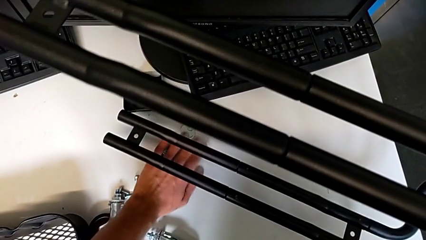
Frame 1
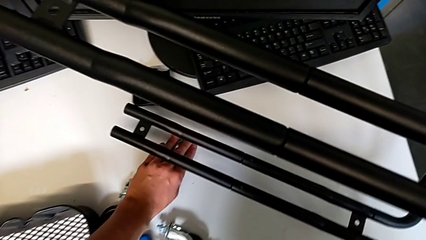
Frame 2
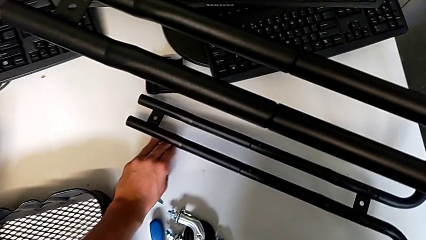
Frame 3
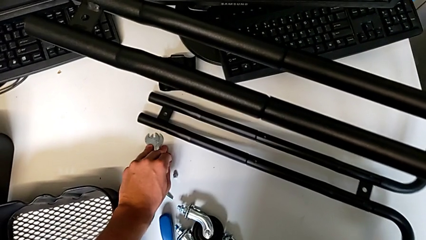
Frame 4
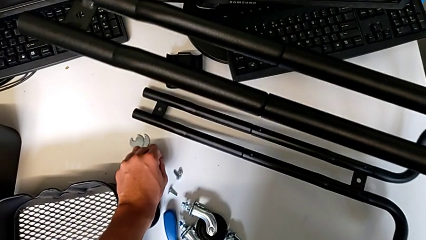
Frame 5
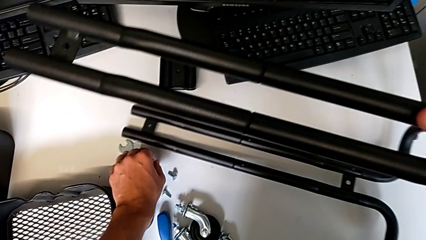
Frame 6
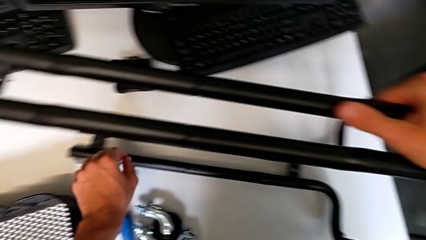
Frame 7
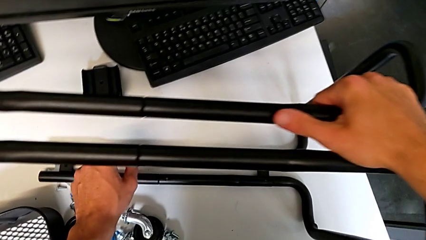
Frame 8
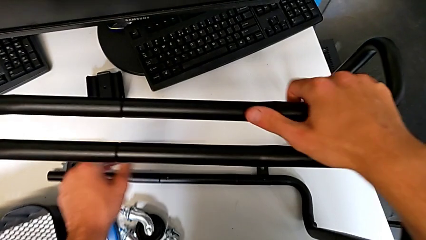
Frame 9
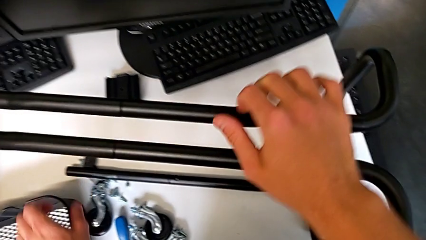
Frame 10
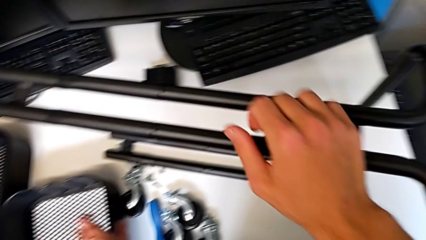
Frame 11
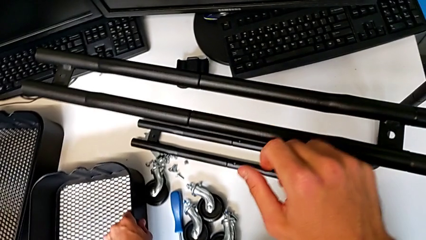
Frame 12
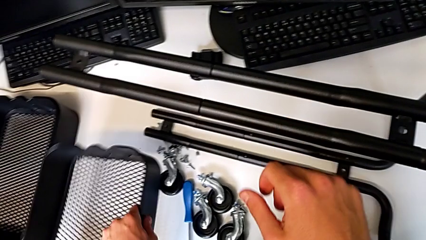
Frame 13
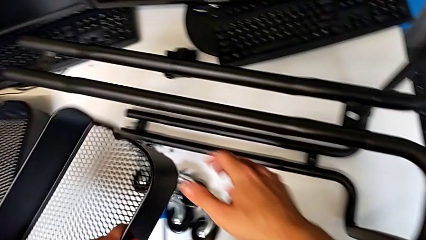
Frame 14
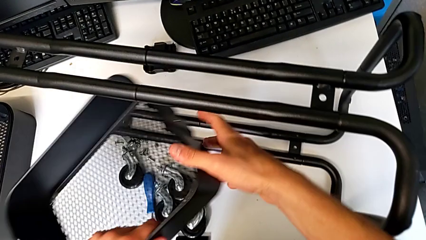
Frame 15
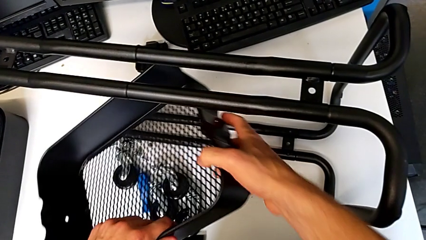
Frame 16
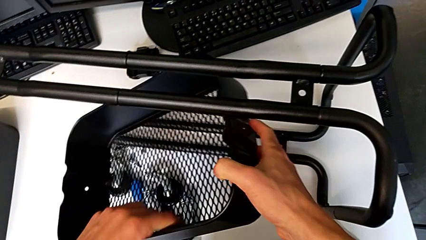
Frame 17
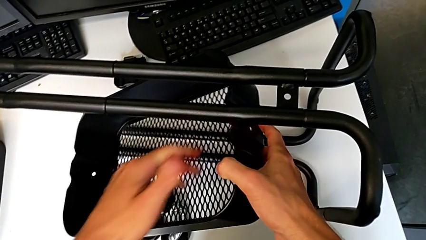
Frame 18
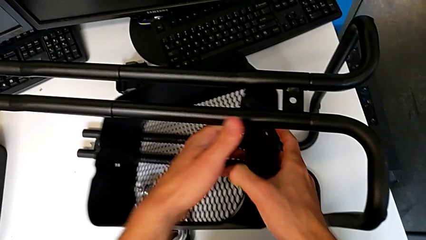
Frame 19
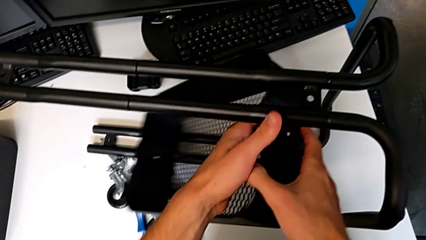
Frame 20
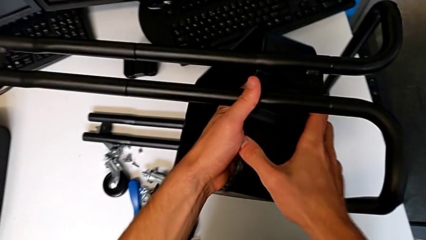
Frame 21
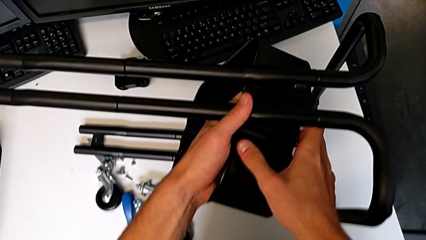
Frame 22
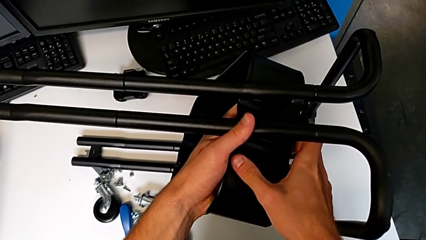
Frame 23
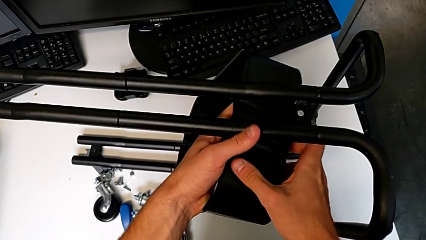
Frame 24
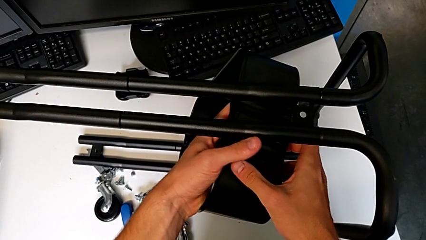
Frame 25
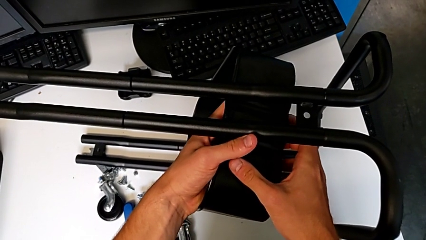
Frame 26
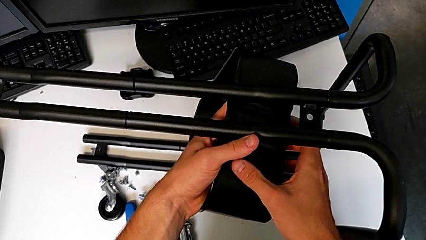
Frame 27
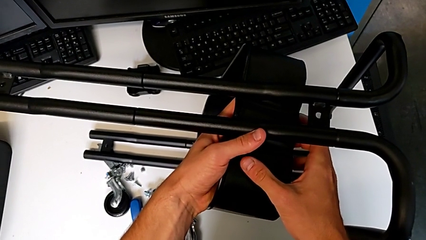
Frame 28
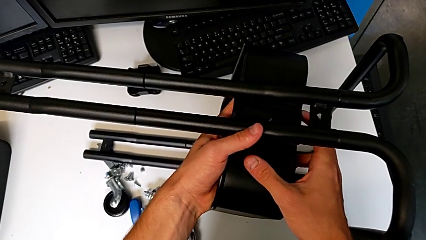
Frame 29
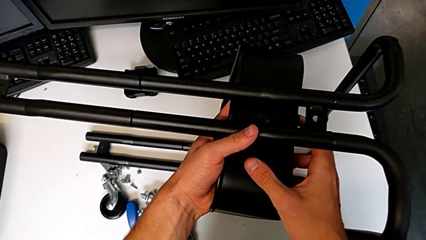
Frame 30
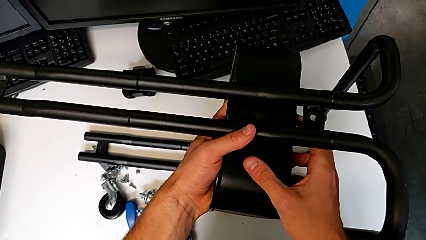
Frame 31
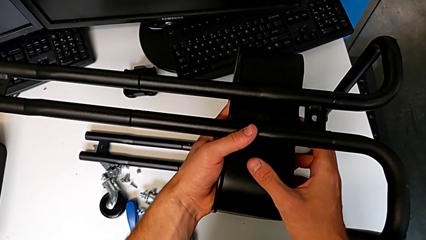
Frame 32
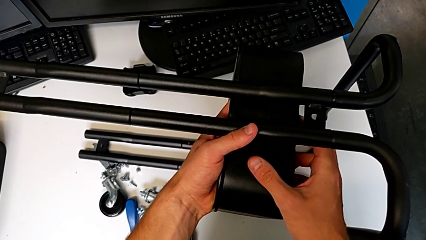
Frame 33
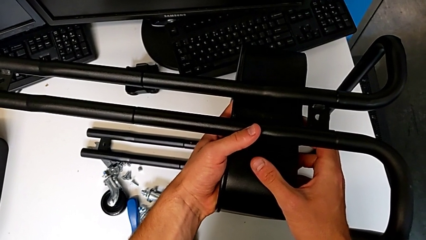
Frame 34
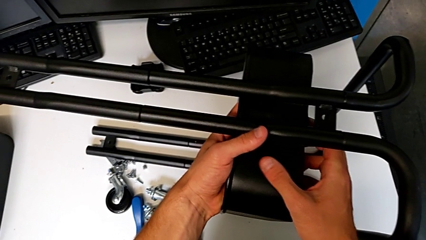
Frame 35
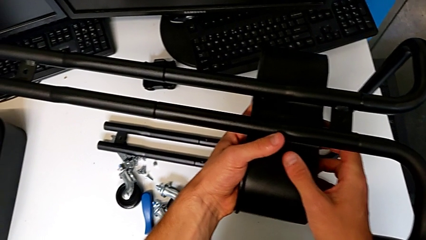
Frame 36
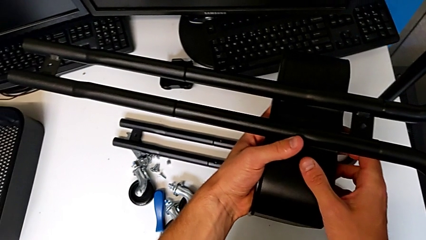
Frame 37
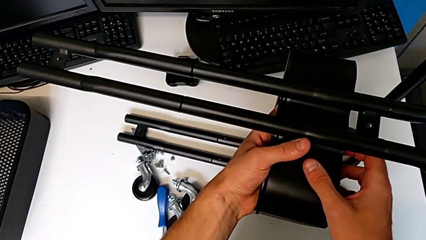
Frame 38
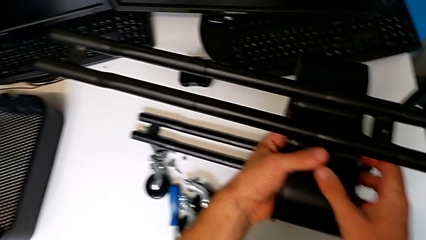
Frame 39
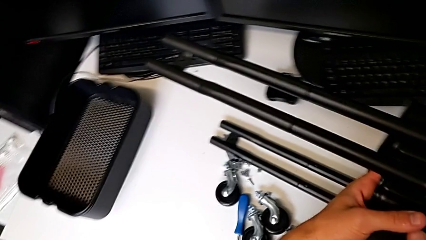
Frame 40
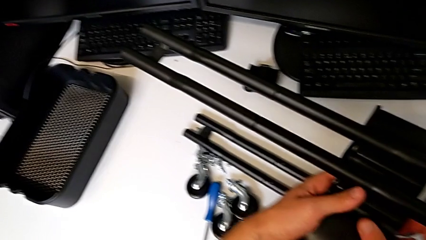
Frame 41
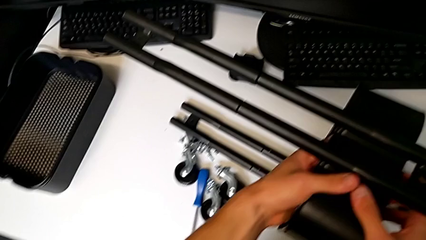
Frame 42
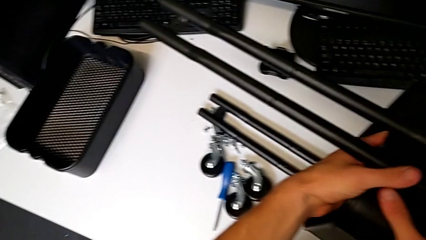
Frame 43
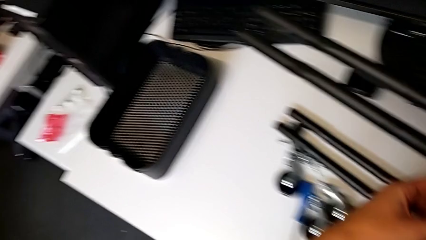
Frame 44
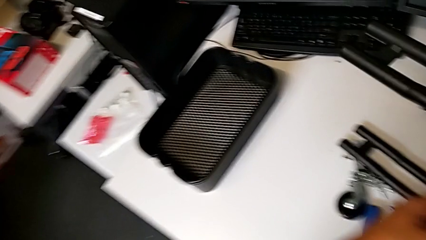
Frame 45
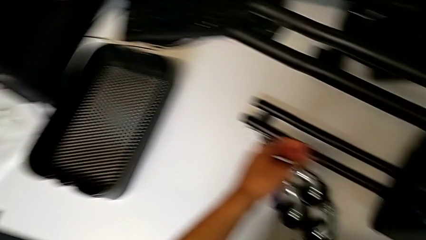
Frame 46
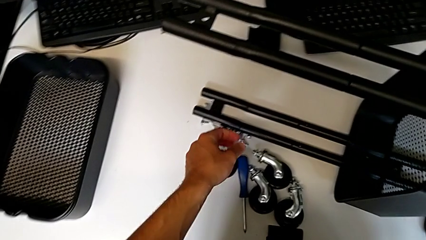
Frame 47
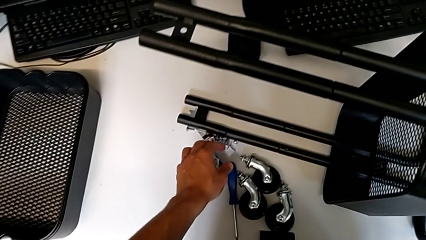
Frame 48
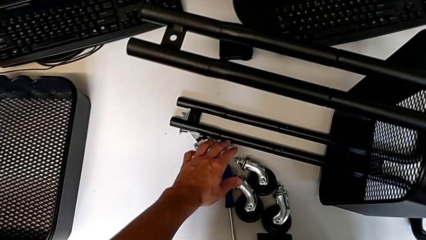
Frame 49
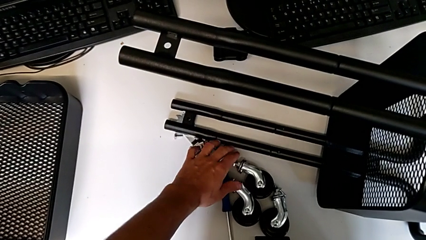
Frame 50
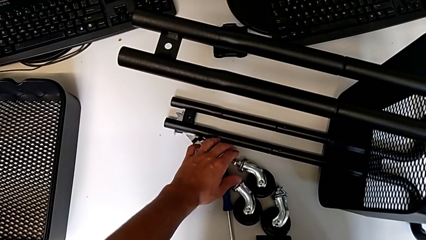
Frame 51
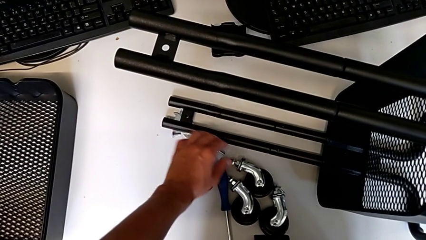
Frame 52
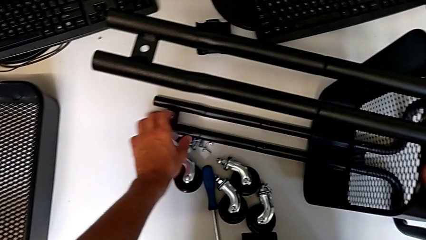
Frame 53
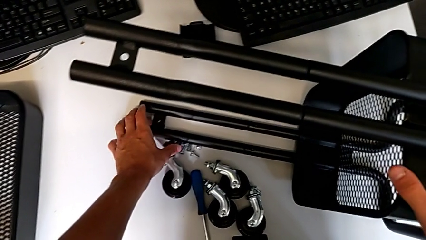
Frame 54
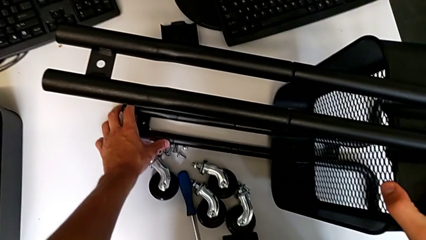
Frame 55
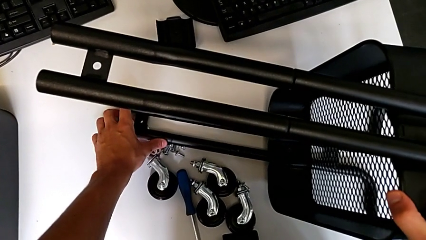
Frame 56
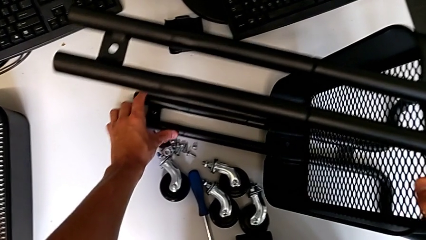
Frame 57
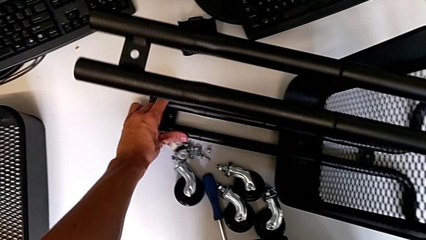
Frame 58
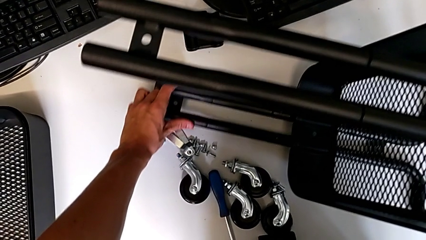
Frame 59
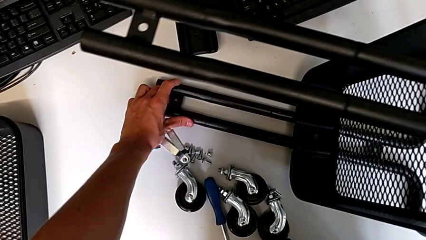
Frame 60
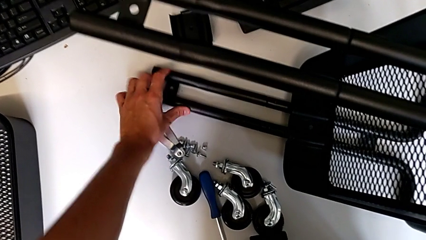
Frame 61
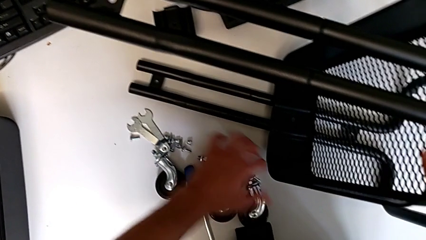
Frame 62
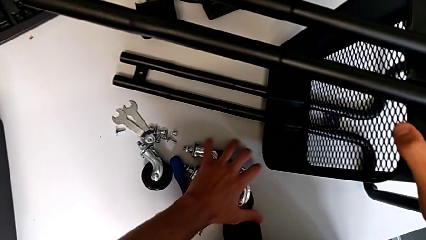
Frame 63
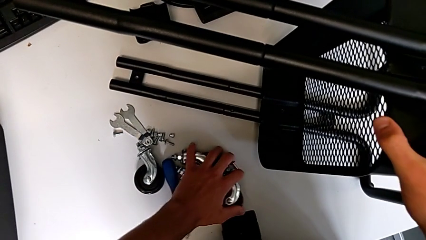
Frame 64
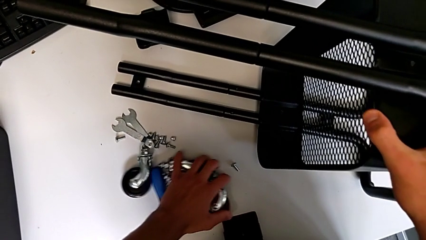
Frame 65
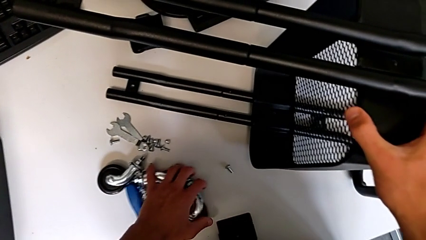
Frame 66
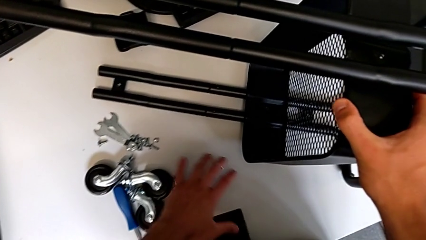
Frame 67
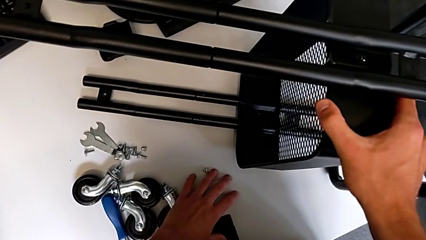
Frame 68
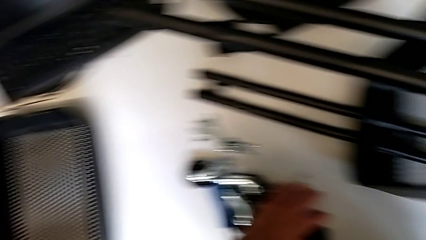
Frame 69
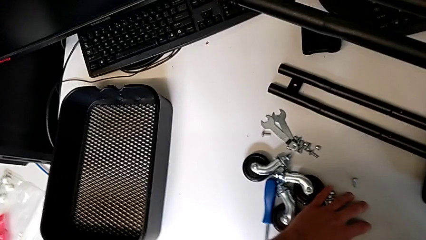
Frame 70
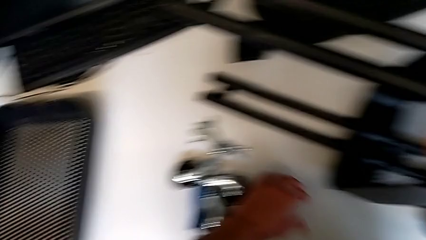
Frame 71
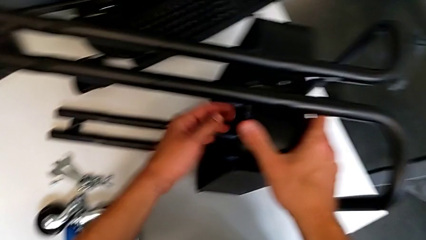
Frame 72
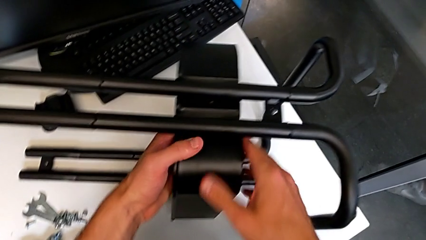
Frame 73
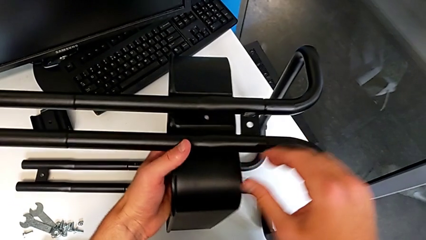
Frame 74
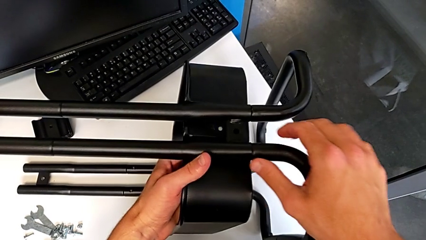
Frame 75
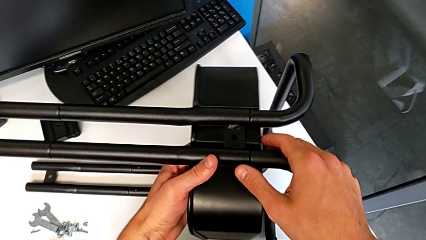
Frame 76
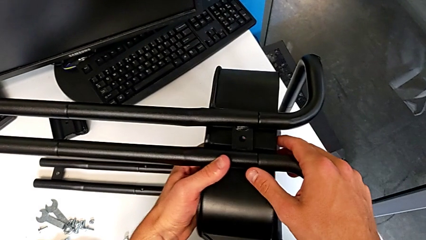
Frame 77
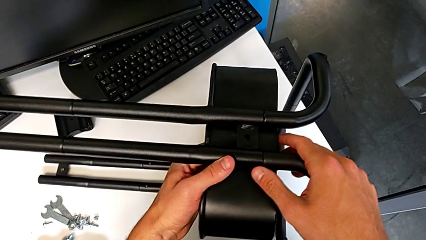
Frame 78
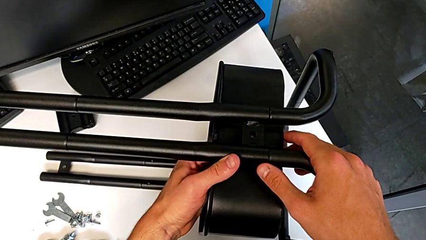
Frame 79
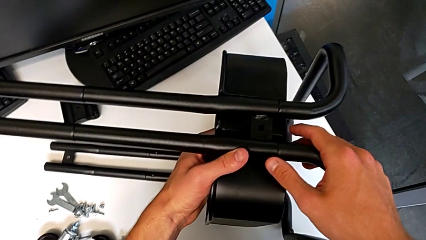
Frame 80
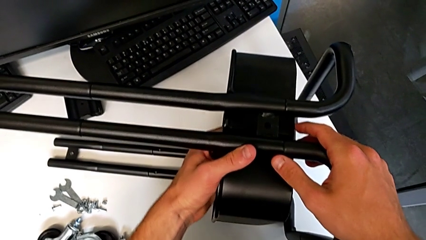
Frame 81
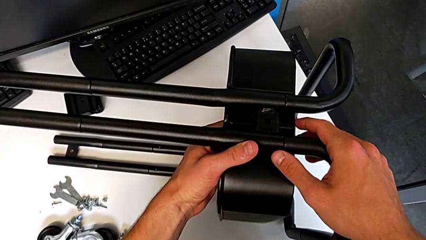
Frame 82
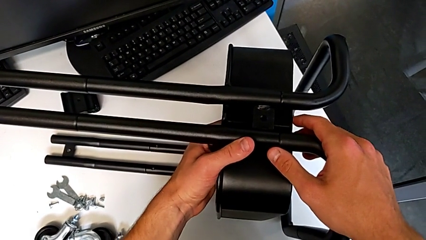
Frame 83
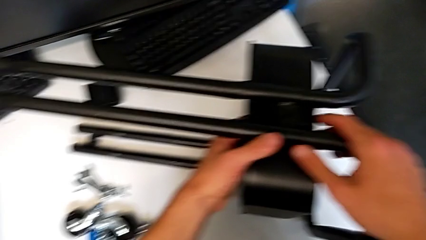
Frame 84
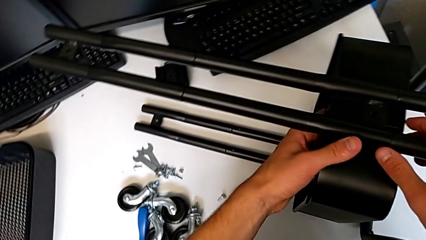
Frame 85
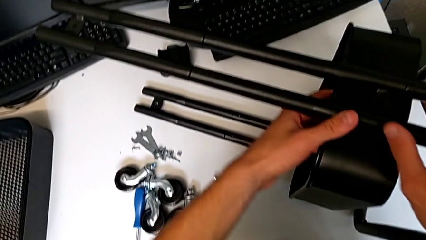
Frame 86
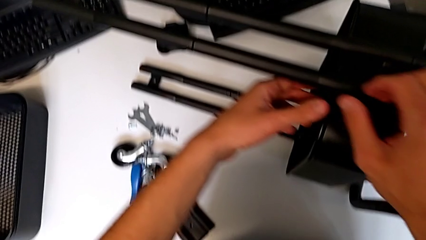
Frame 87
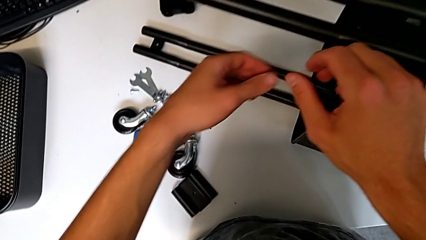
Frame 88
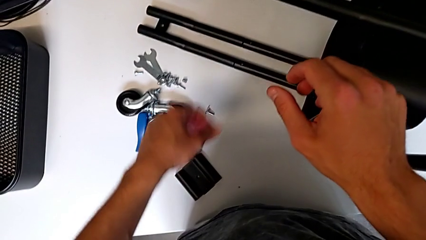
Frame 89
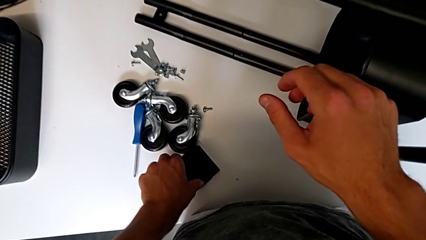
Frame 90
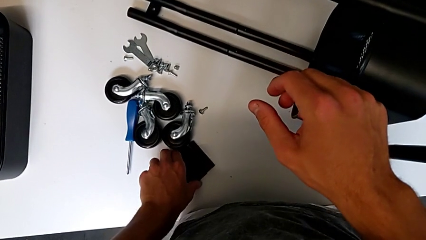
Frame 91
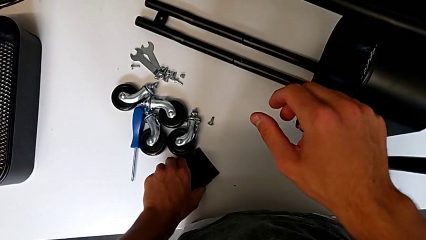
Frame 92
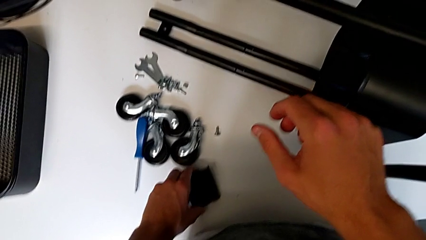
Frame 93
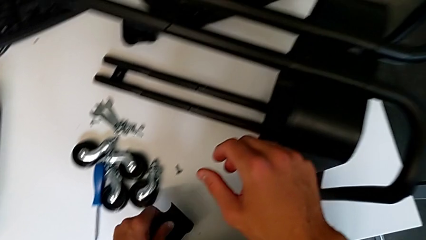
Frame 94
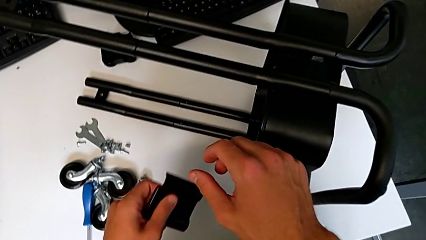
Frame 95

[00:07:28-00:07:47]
The camera wearer is assembling the first tray. They place the frame, wrongly grab and assemble the grid tray, hold it, grab the utility cart, hold it, slide the wheel, assemble the grid tray and wrongly grab the bracket.
